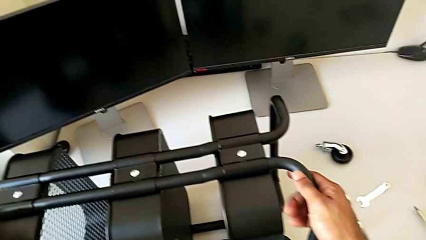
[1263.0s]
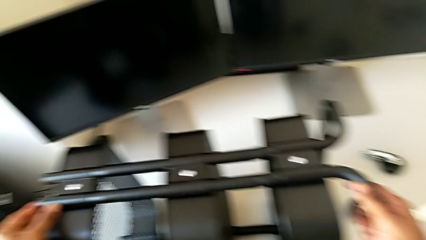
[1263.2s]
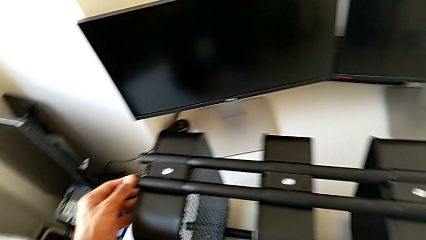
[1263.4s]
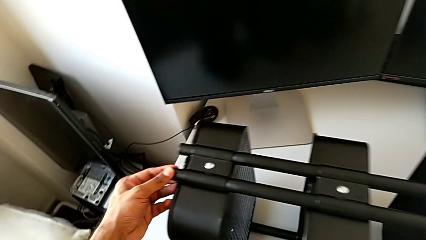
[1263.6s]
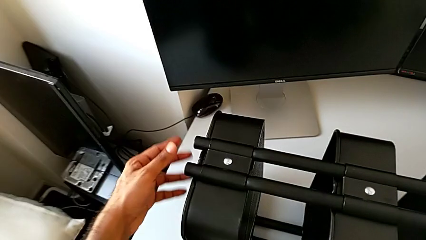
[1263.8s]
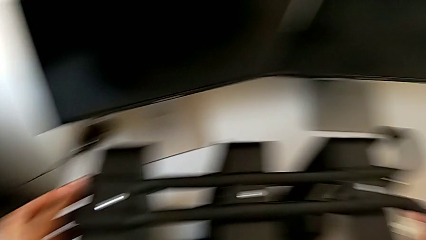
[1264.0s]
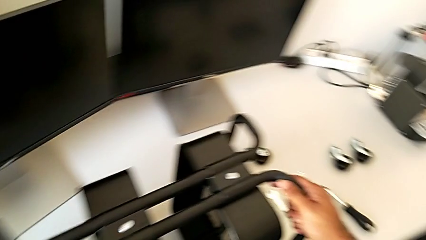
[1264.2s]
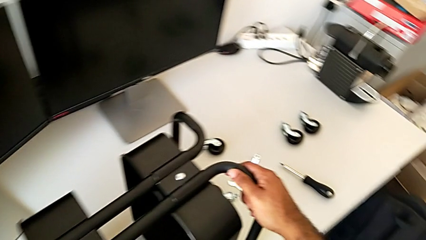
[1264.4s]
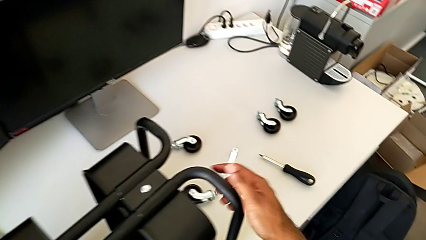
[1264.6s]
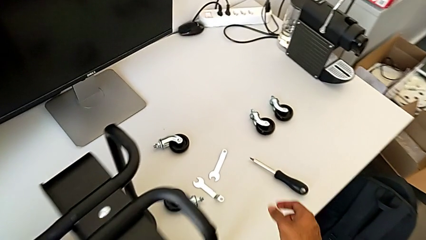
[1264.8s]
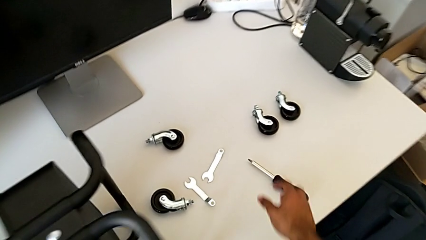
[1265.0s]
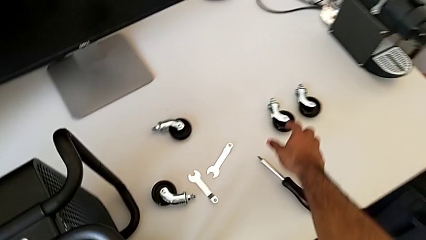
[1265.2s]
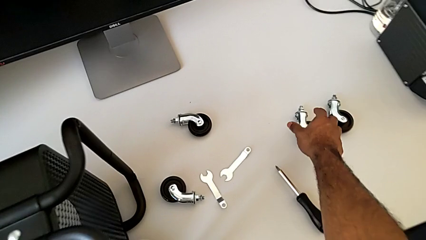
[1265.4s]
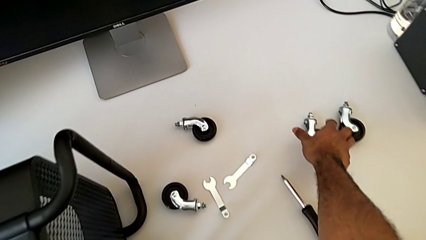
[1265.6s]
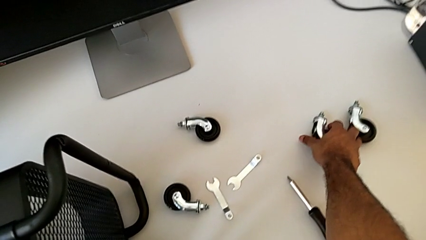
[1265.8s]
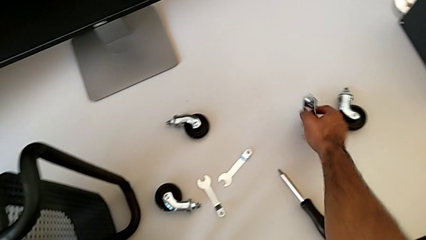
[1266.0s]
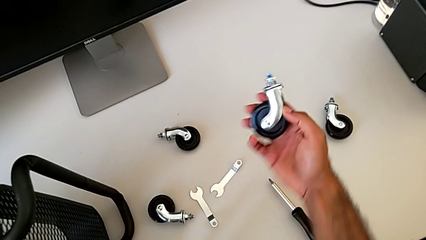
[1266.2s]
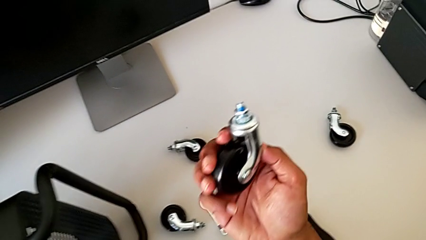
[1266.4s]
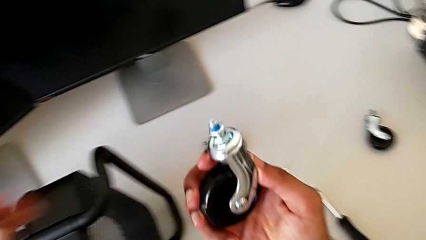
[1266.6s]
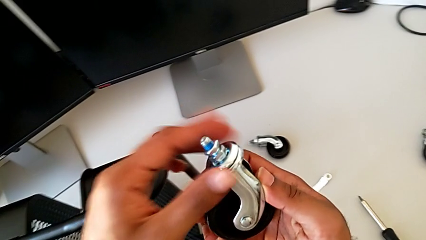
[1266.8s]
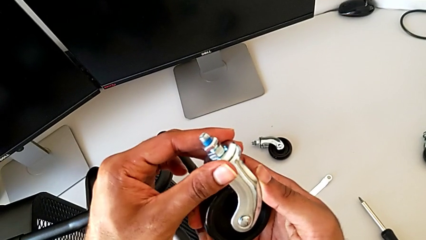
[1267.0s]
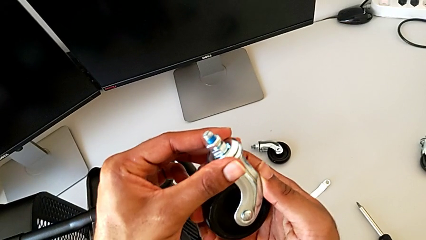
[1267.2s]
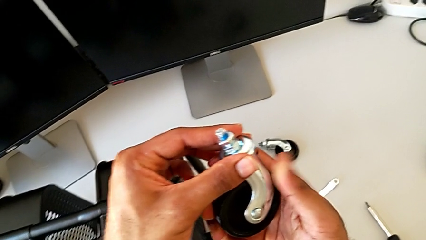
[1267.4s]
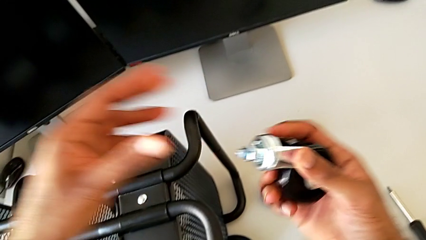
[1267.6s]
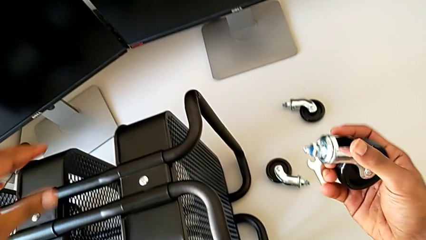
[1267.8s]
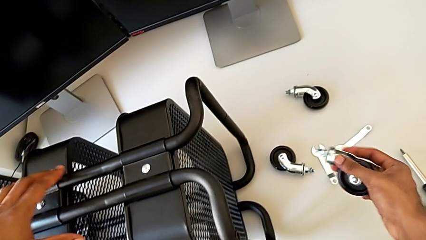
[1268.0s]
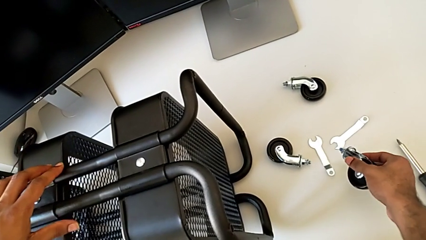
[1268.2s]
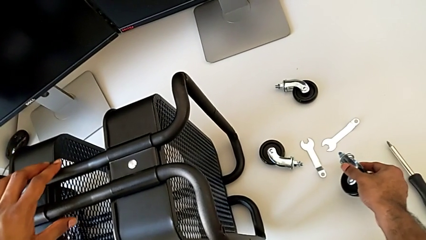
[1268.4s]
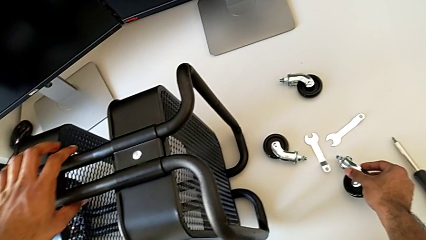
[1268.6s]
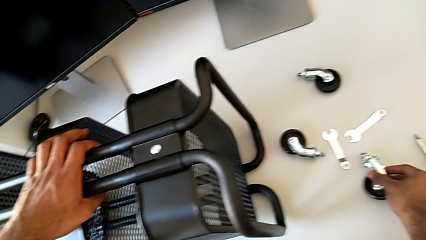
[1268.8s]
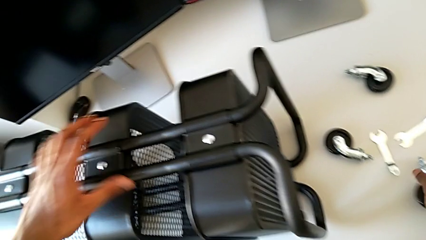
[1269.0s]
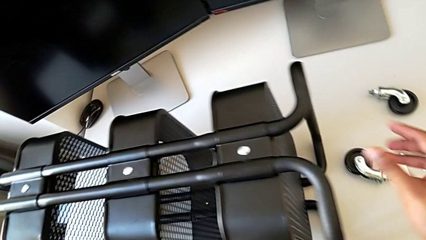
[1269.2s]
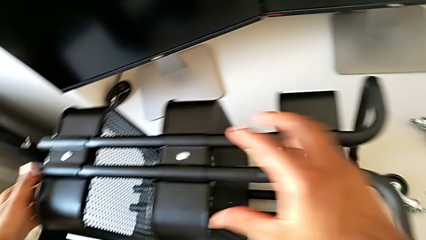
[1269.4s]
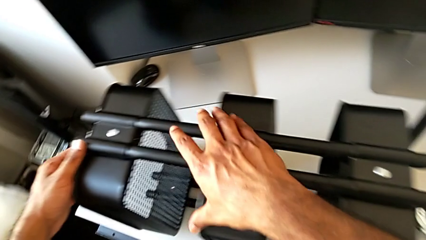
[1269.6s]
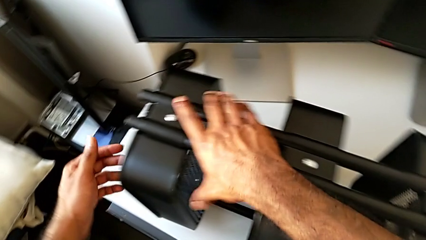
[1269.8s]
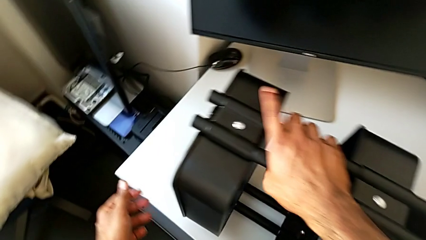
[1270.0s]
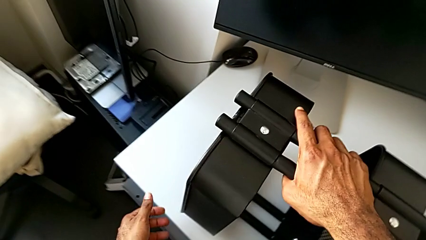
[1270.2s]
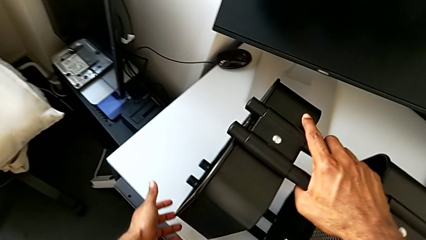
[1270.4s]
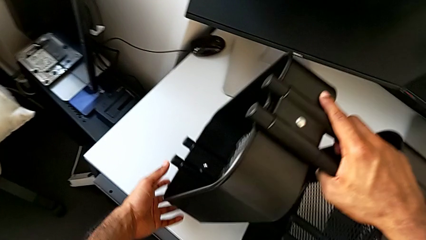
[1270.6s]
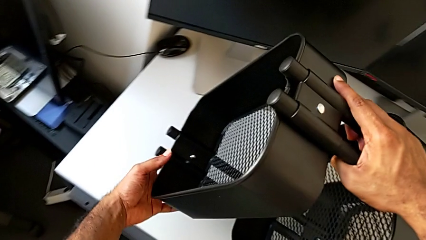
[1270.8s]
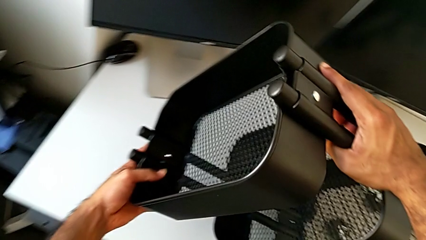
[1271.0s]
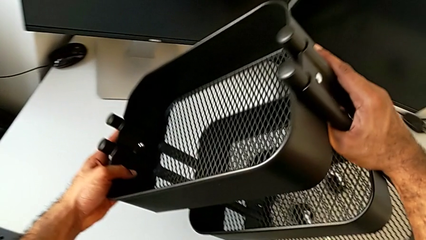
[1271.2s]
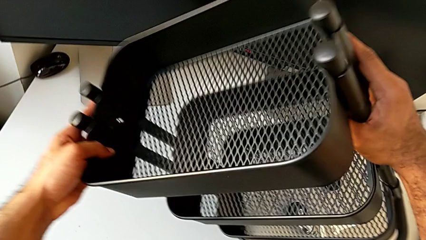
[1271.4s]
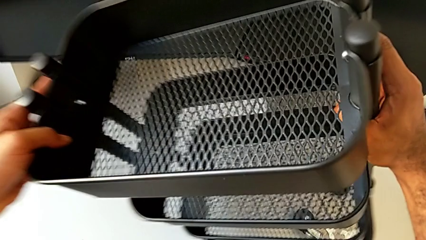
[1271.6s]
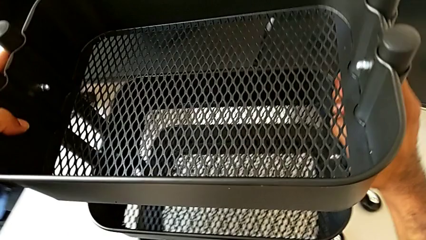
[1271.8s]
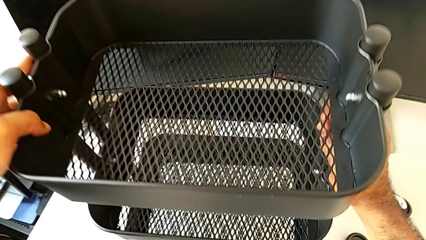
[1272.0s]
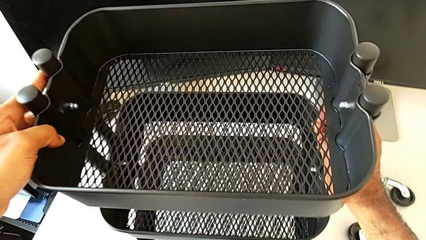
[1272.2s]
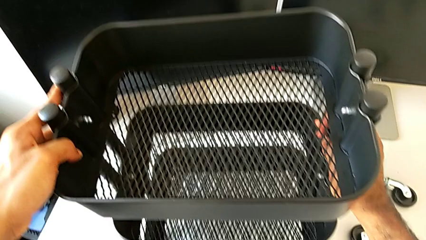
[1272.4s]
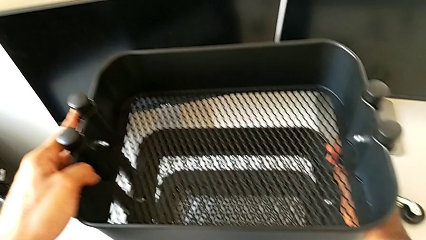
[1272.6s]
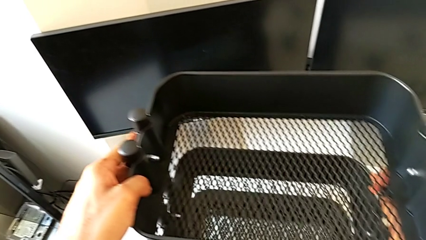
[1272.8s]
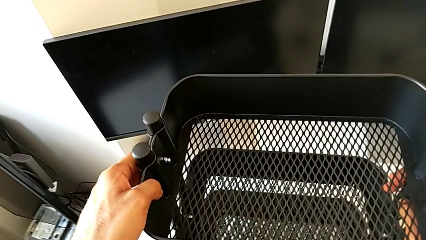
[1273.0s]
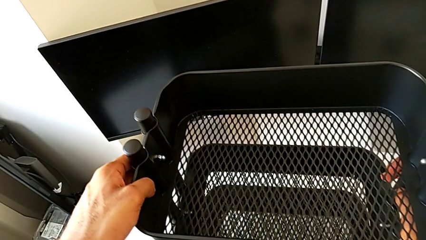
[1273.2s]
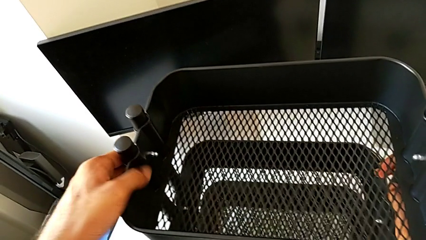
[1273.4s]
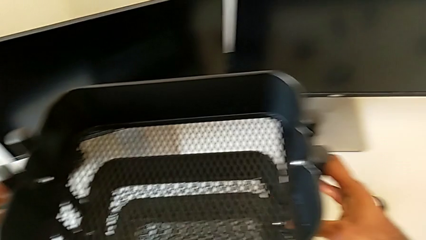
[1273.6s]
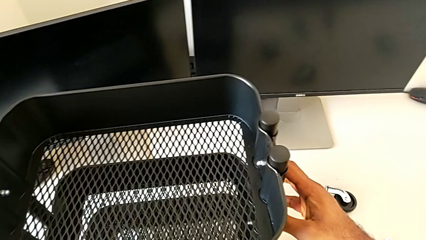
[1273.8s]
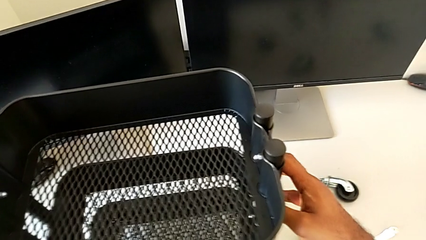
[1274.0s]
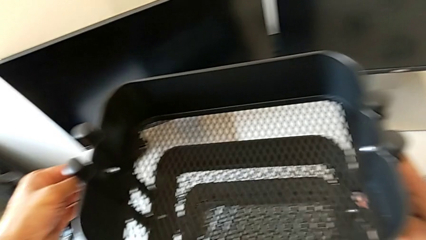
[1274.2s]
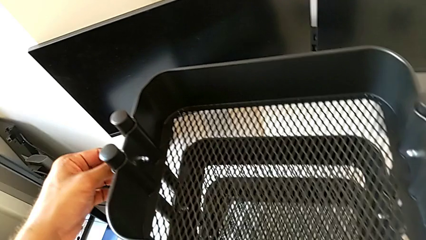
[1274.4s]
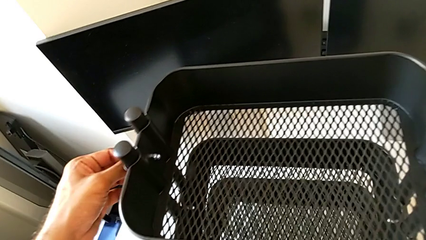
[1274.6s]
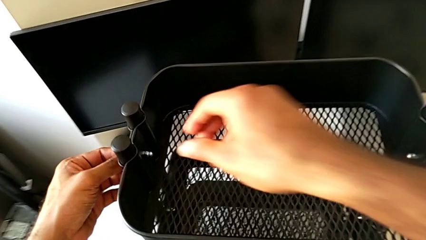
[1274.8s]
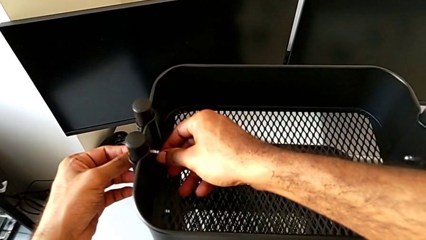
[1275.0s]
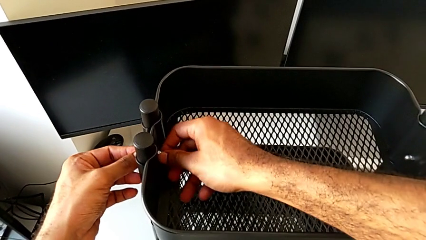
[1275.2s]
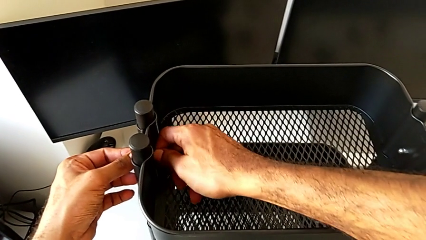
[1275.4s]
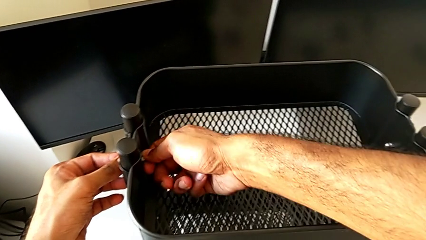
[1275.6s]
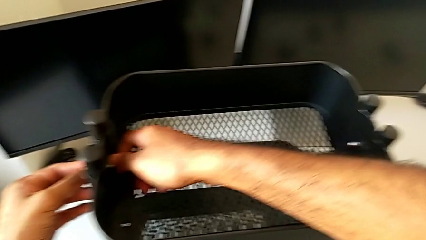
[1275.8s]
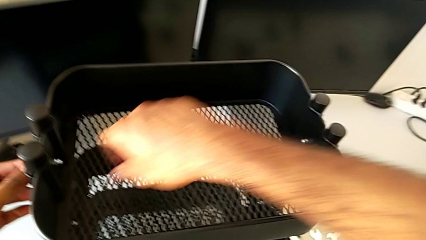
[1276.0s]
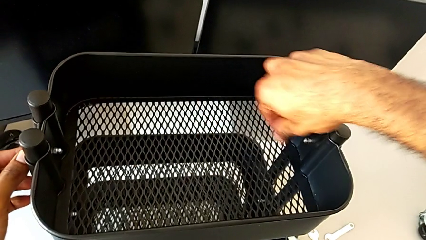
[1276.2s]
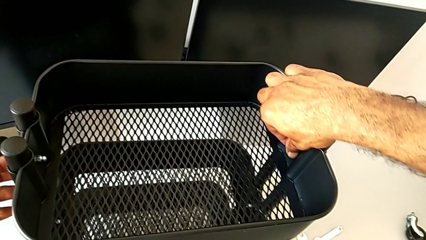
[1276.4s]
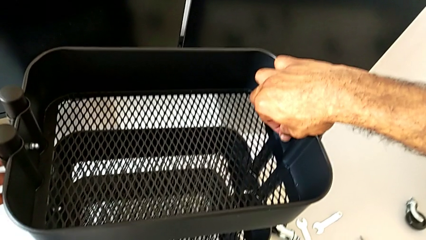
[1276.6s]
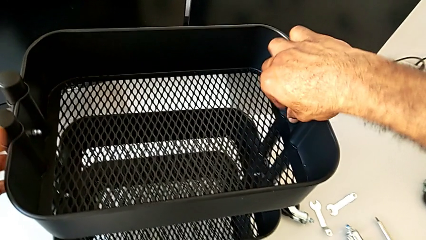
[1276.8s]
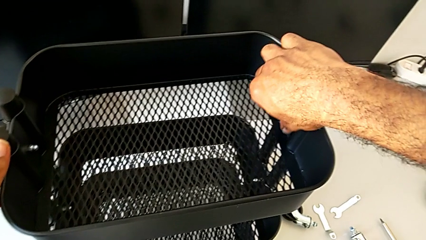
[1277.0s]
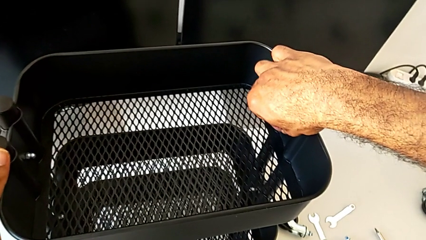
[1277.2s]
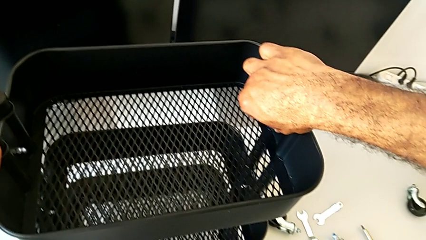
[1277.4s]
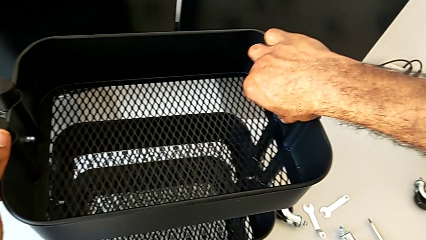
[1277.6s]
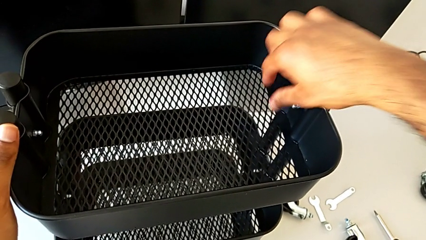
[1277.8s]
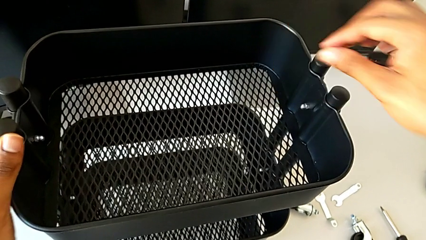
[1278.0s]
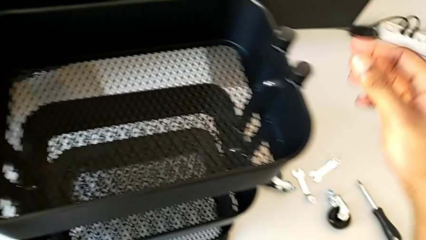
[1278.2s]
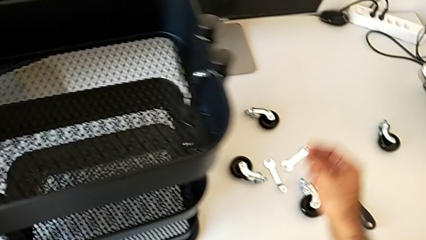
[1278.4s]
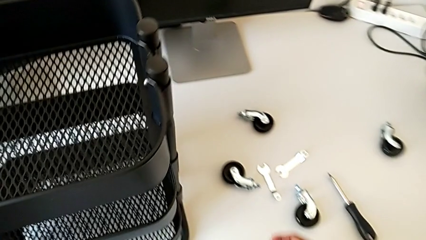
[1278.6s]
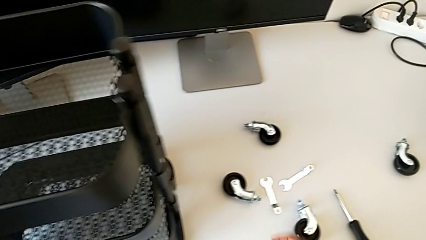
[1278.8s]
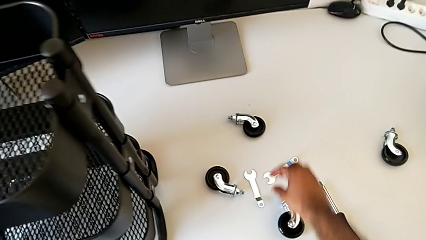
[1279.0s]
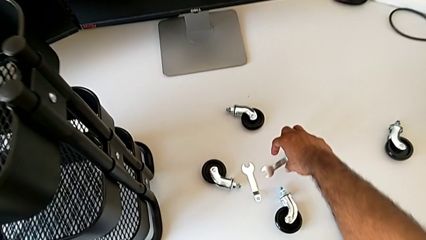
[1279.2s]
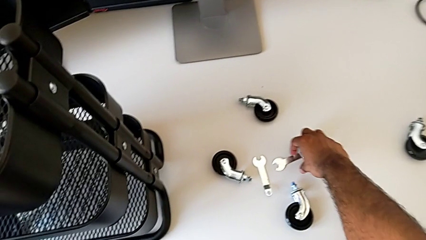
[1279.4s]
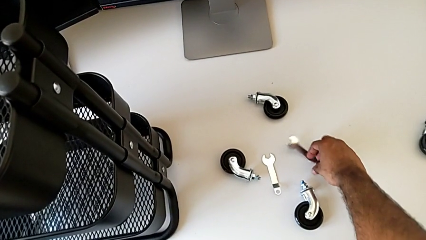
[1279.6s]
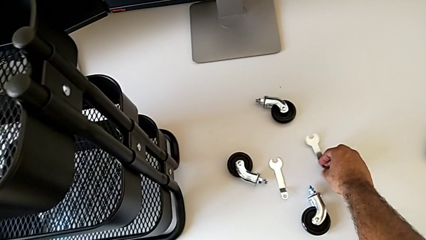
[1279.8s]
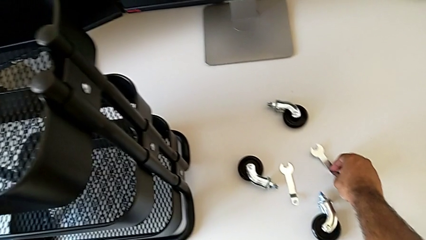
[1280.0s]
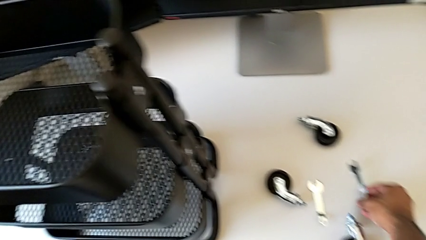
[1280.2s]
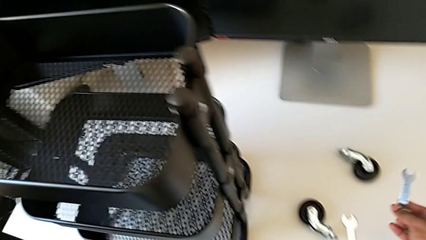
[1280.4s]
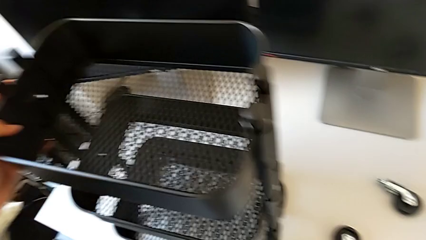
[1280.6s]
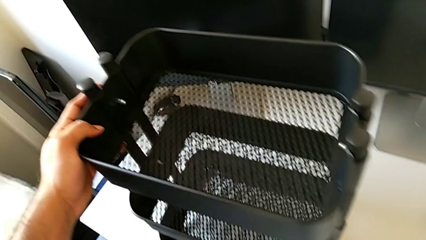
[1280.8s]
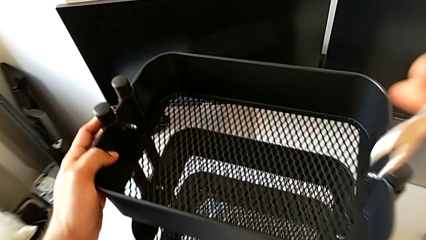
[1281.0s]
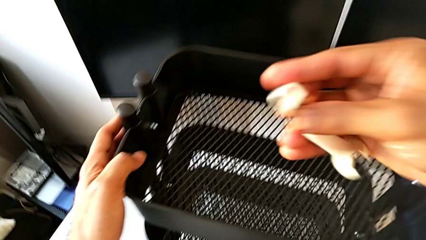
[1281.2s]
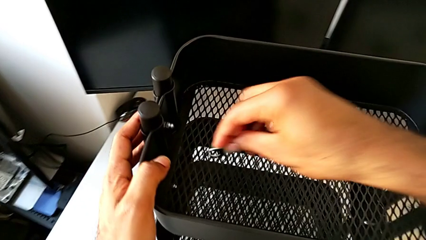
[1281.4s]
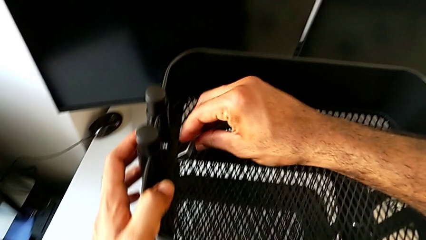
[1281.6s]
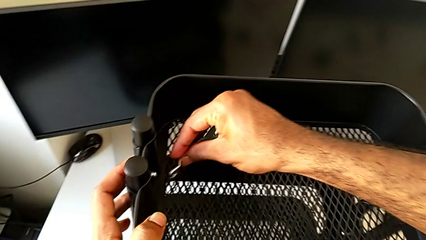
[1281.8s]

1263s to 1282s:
The camera wearer is tightening and securing the hexagon cap nuts. They wrongly screw the hexagon cap nut.
